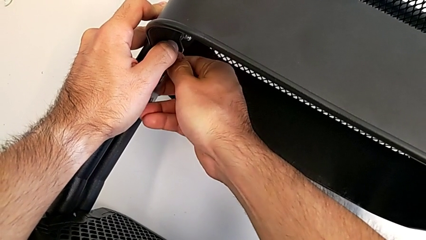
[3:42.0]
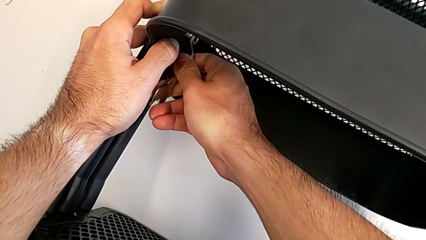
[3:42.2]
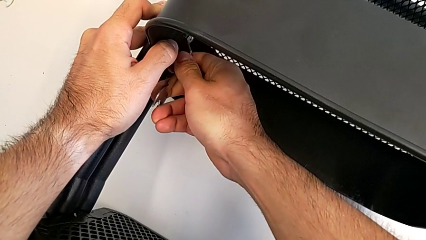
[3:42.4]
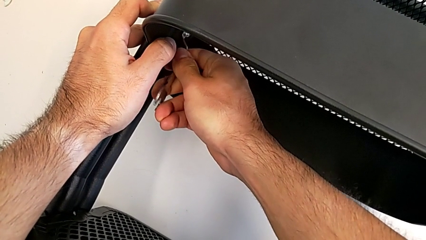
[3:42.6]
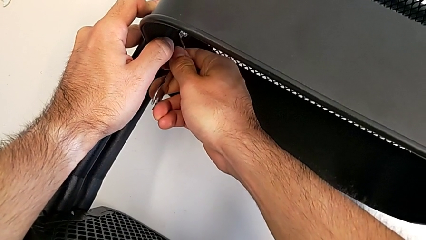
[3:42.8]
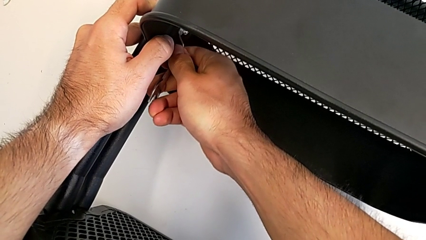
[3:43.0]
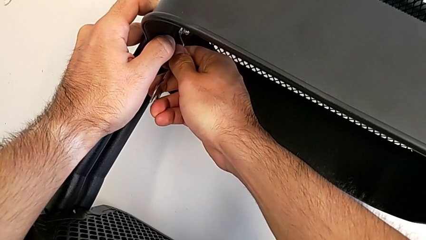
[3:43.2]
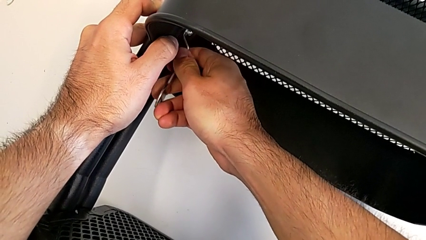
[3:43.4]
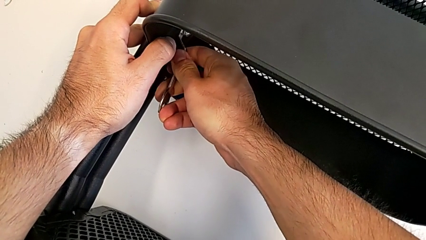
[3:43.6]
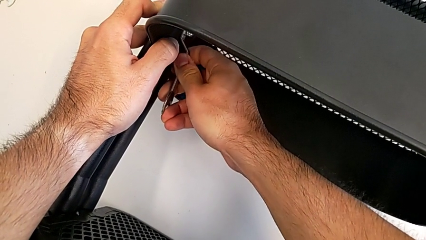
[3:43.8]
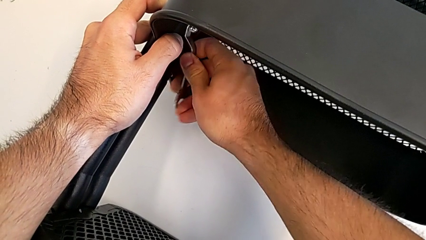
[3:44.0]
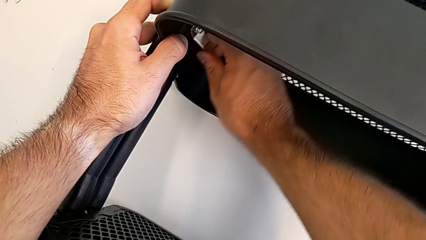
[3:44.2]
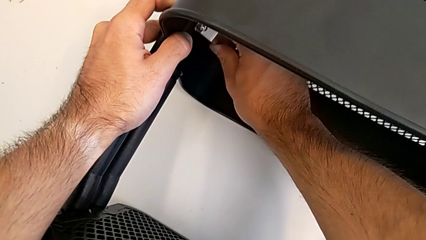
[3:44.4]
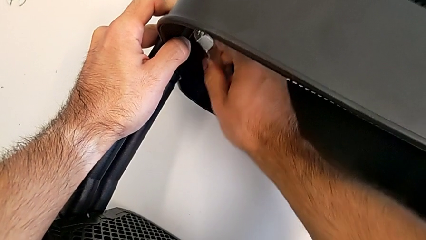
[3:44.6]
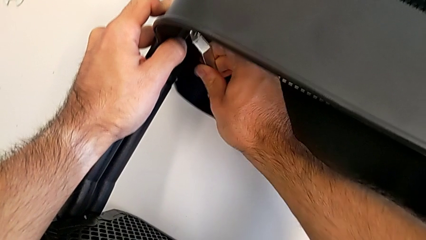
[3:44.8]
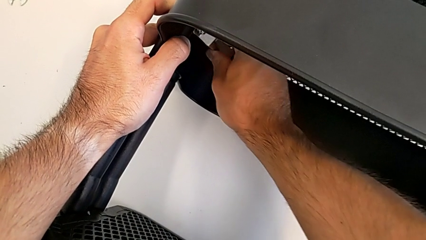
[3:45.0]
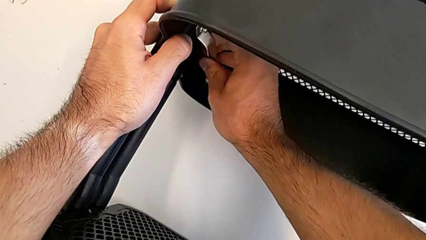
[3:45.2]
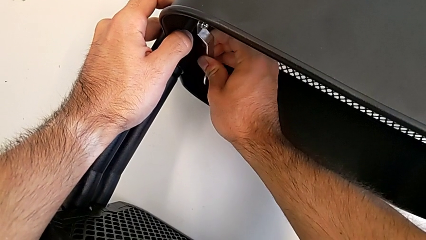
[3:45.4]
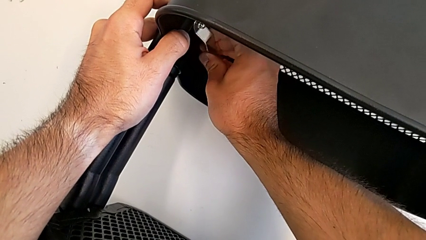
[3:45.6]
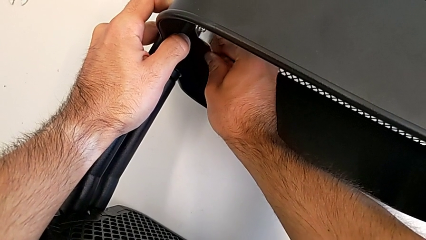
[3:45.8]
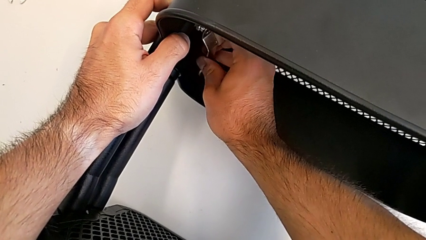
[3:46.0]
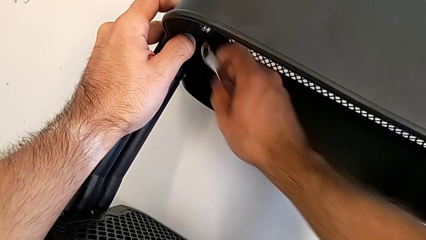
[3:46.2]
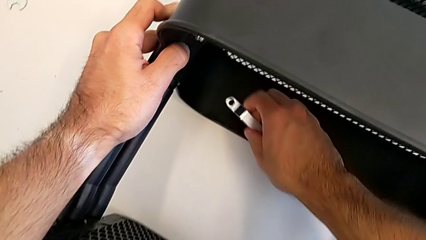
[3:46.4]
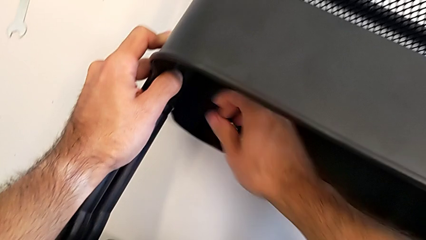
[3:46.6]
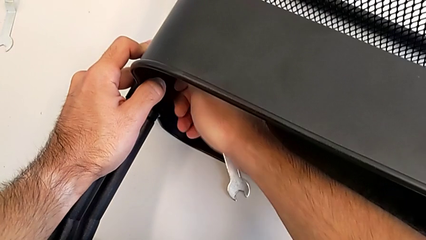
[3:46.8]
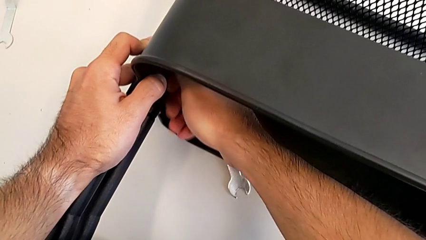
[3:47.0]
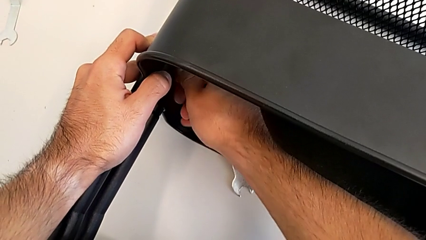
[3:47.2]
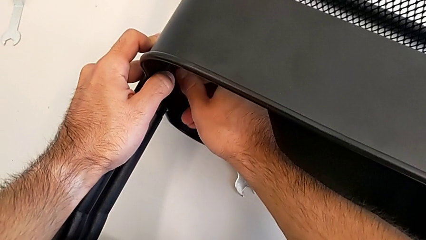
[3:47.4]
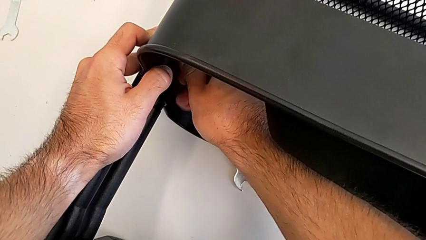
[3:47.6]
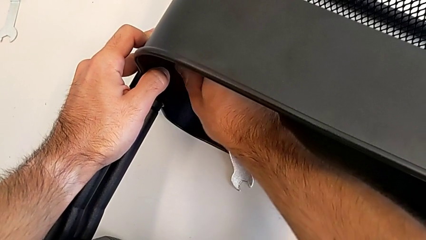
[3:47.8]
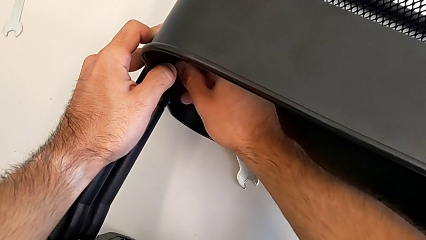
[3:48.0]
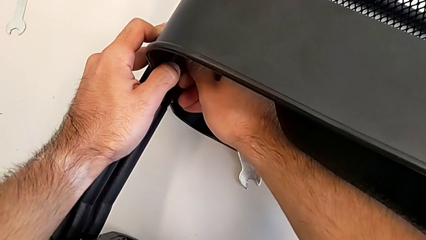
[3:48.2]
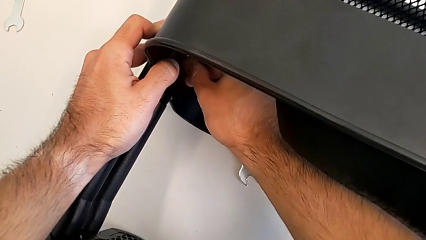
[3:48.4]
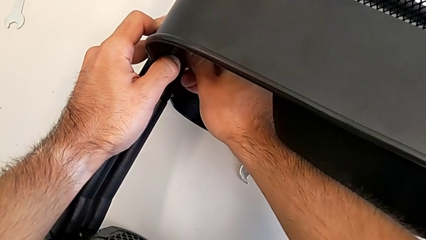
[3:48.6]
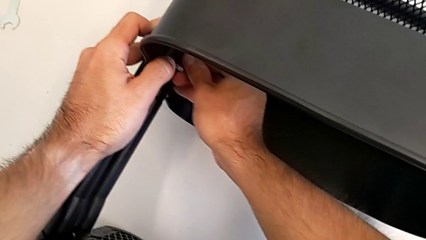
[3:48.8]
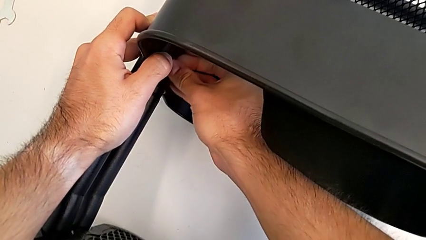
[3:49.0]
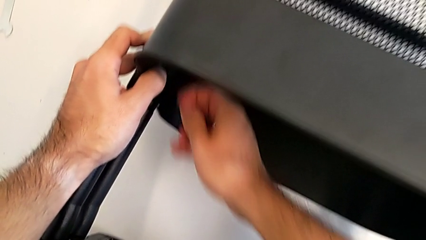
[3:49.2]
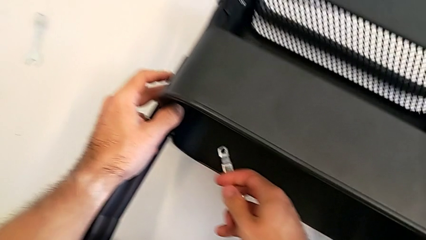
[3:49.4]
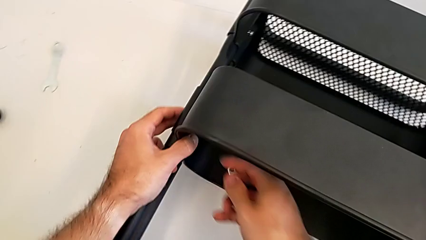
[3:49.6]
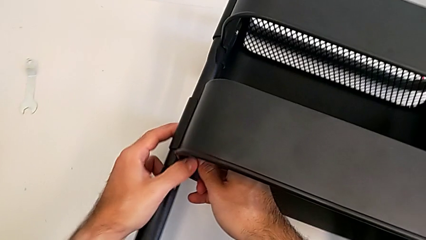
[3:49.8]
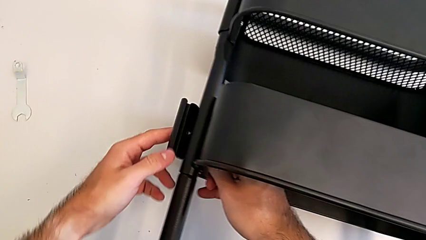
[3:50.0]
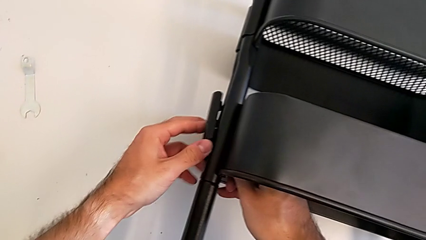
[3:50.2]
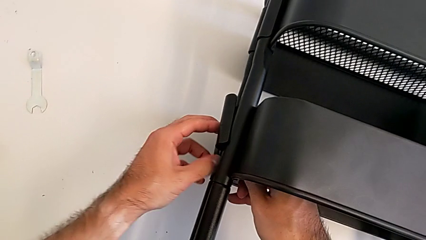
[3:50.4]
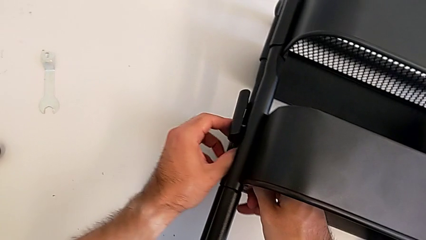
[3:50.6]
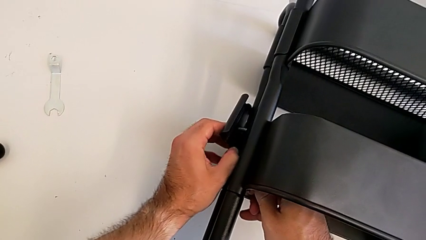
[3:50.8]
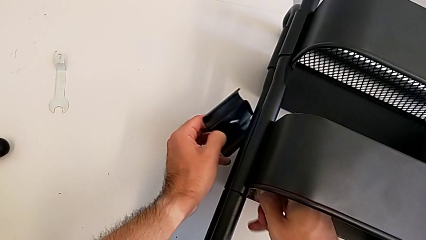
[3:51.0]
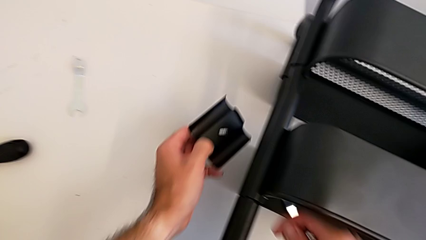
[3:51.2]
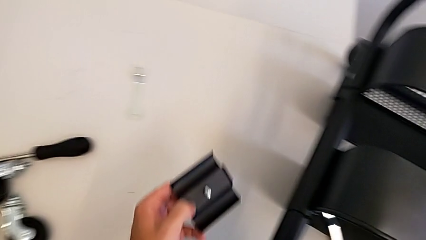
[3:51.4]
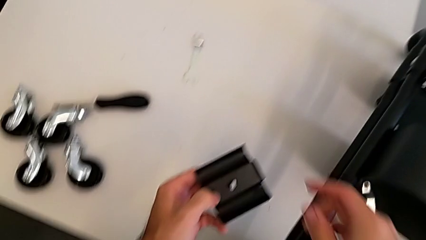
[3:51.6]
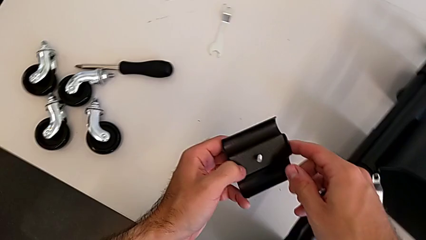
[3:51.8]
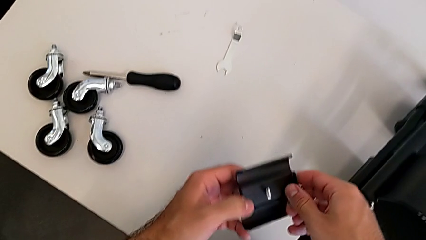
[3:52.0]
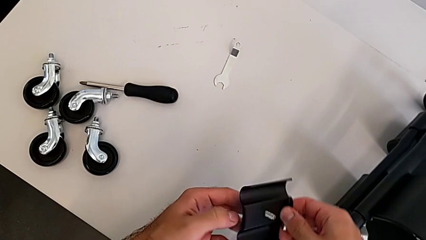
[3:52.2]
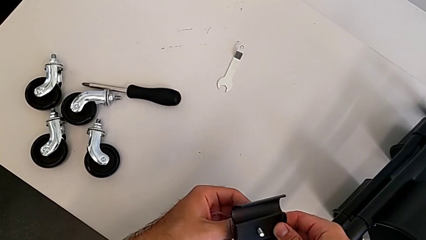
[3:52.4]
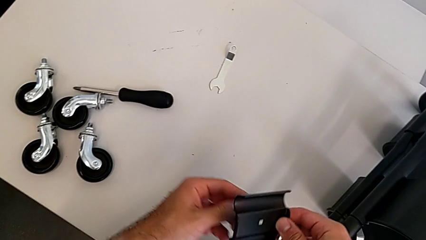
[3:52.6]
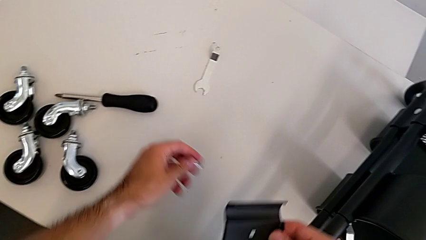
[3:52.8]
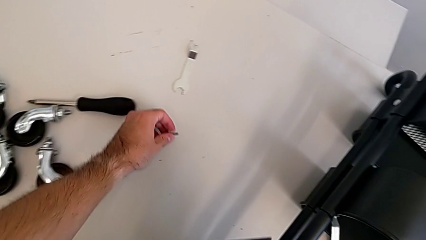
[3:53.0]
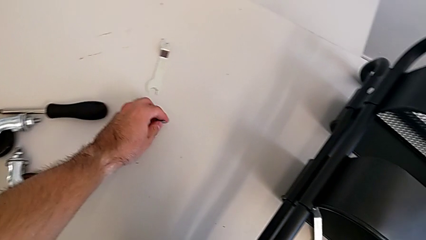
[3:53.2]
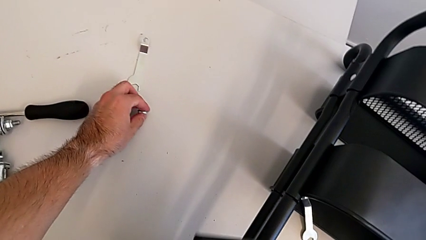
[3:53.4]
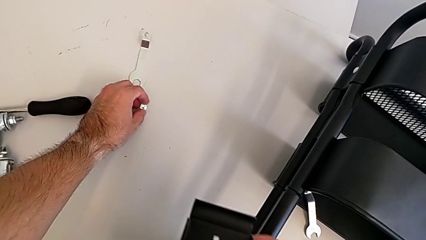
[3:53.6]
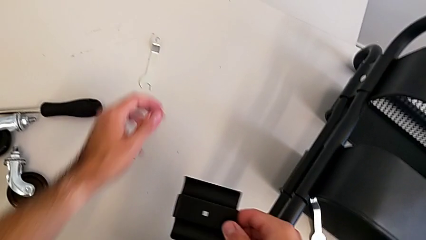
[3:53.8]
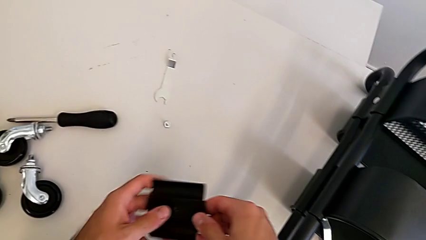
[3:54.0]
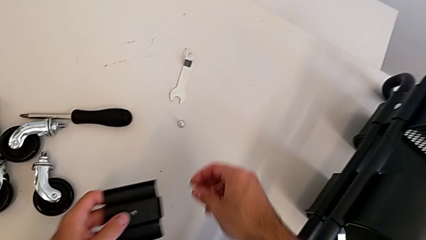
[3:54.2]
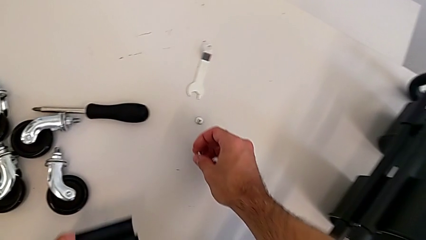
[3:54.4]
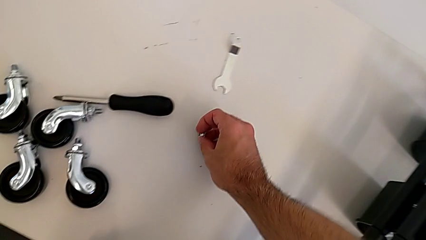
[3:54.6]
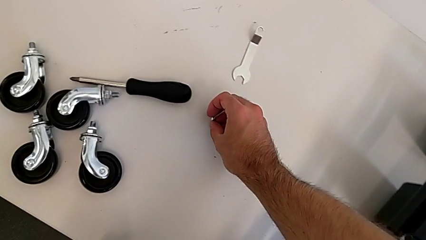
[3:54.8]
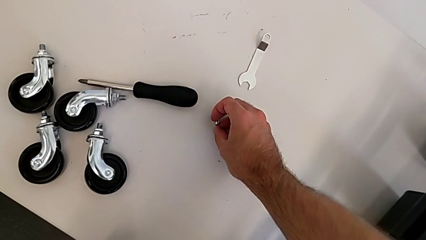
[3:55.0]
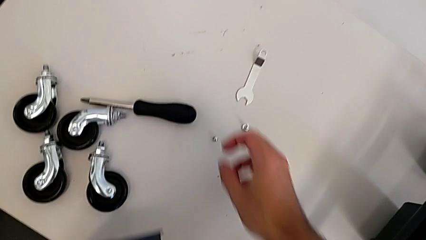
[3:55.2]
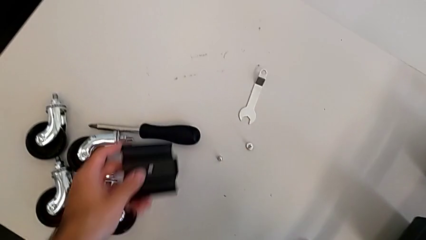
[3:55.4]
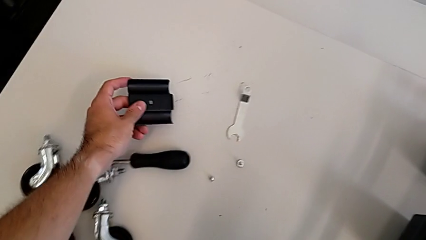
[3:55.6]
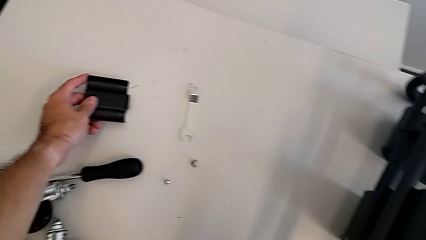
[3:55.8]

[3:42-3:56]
The camera wearer is unscrewing the left hexagon cap nut of the middle tray. They keep unscrewing the left hexagon cap nut, unscrew it, disassemble the hexagon cap nut, disassemble the bracket, disassemble the screw, place the screw, place the hexagon cap nut and place the bracket.

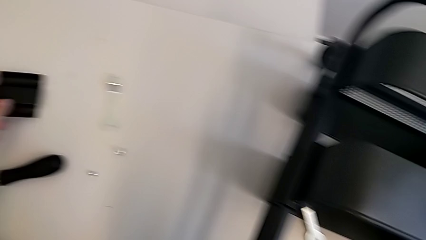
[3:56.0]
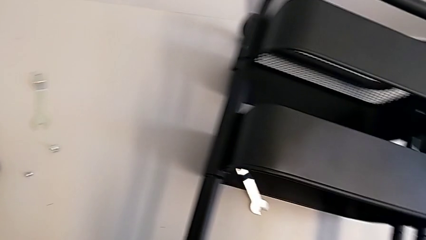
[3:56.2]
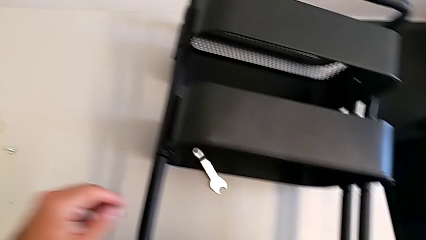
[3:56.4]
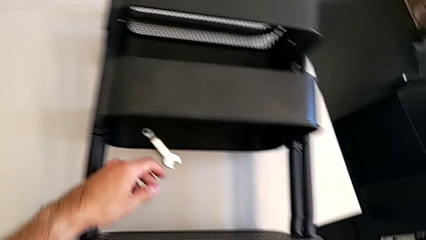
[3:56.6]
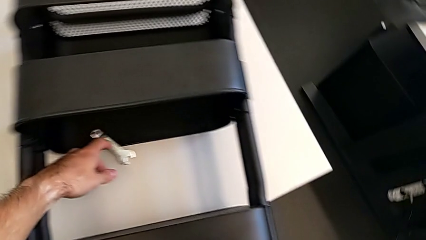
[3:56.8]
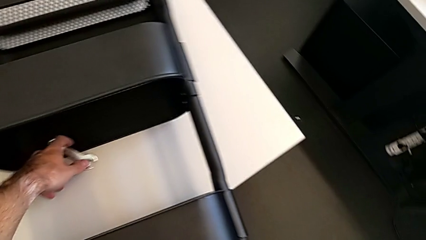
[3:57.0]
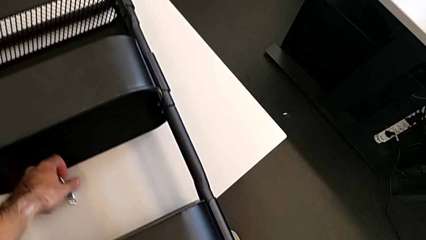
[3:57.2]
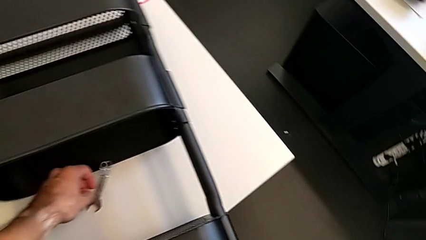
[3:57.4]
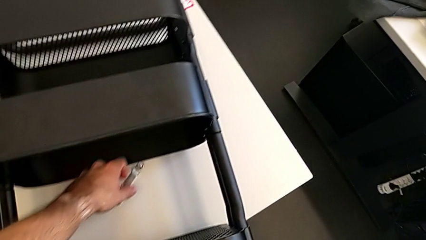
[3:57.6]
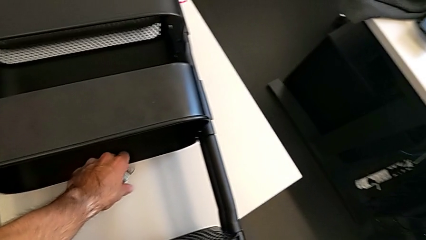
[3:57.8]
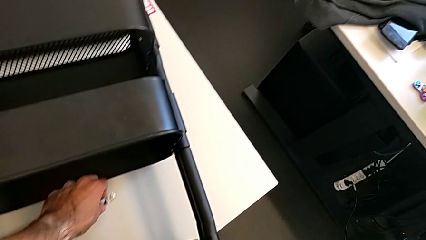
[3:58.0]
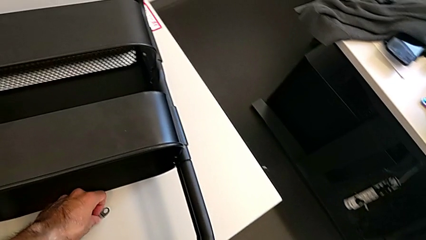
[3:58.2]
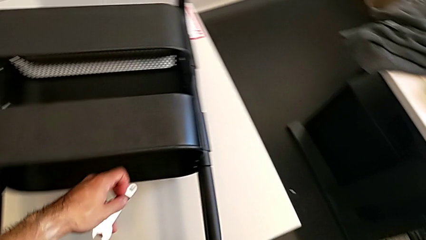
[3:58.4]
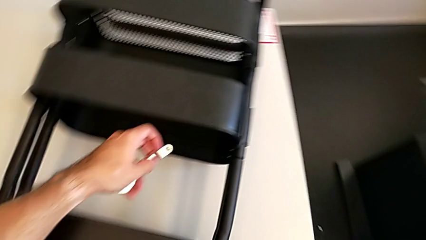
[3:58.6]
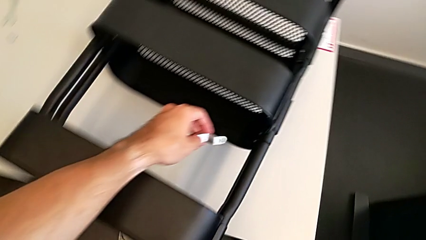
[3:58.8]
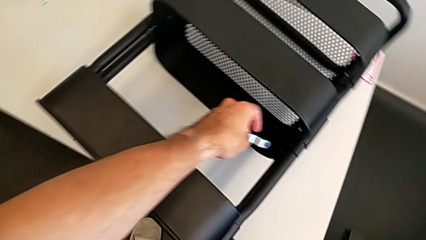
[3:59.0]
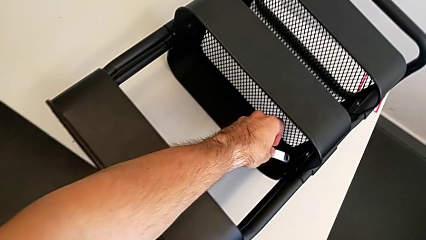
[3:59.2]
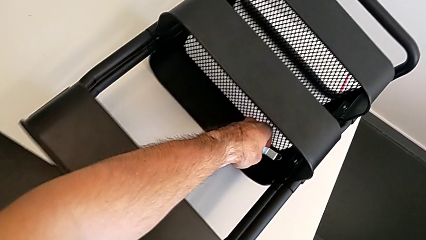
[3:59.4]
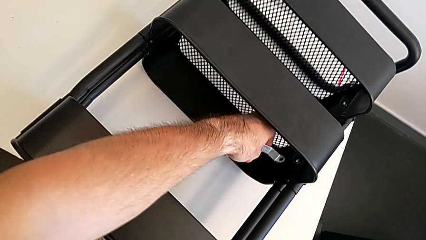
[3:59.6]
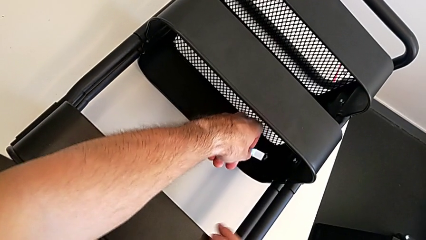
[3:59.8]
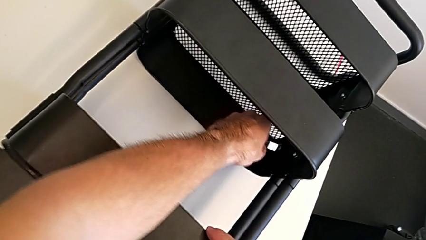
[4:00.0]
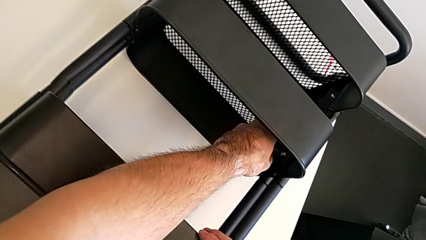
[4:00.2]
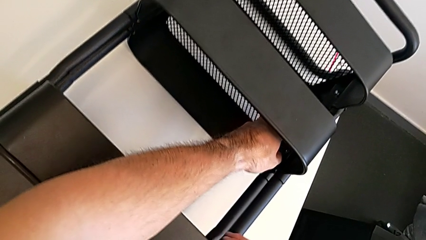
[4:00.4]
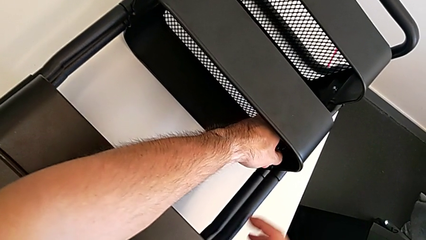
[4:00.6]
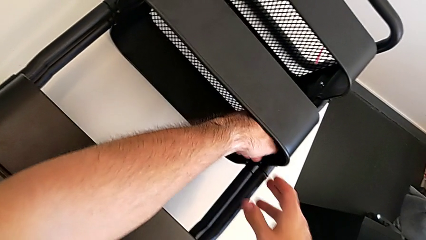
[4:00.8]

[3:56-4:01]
The camera wearer is unscrewing the right hexagon cap nut of the middle tray. They grab the hexagonal wrench and approach the right hexagon cap nut.
